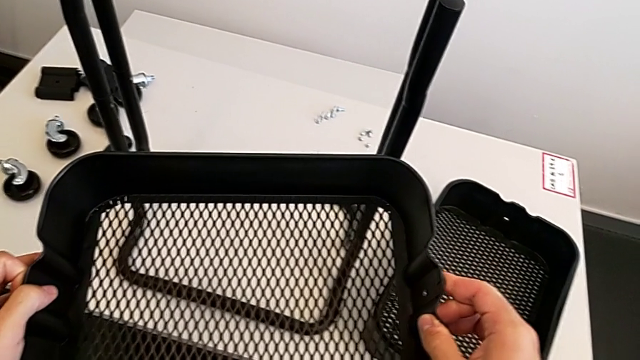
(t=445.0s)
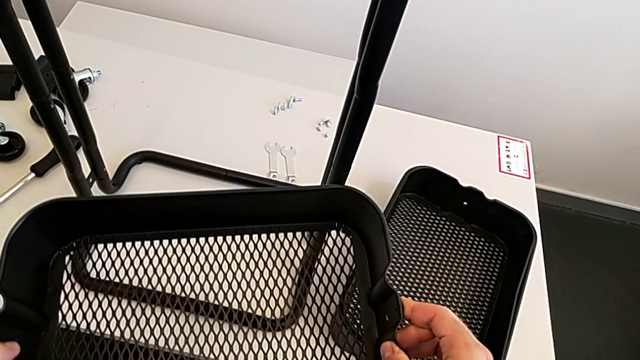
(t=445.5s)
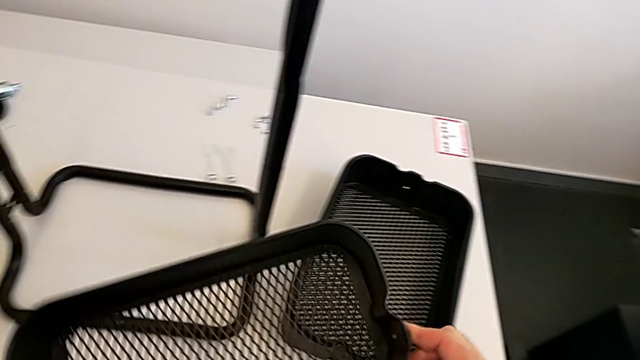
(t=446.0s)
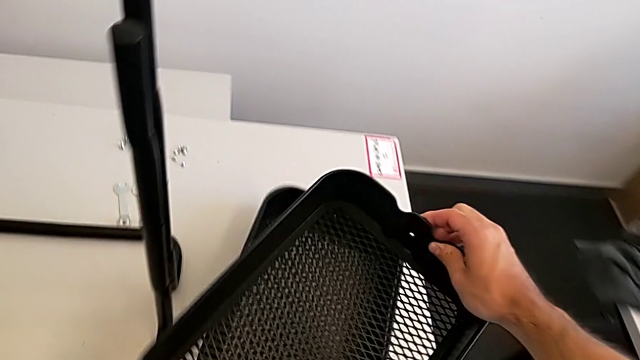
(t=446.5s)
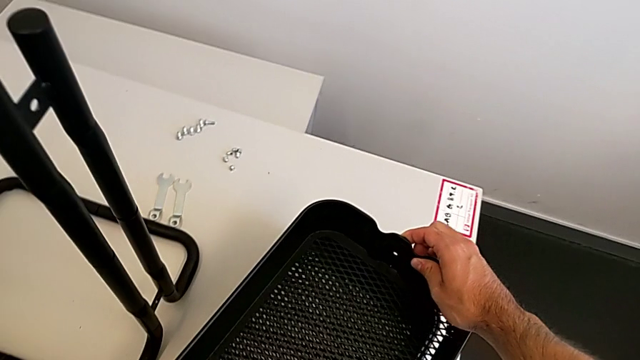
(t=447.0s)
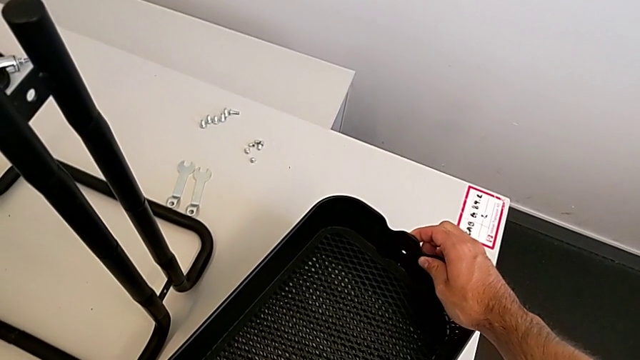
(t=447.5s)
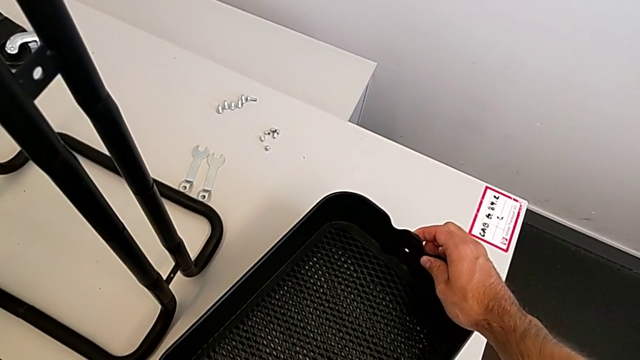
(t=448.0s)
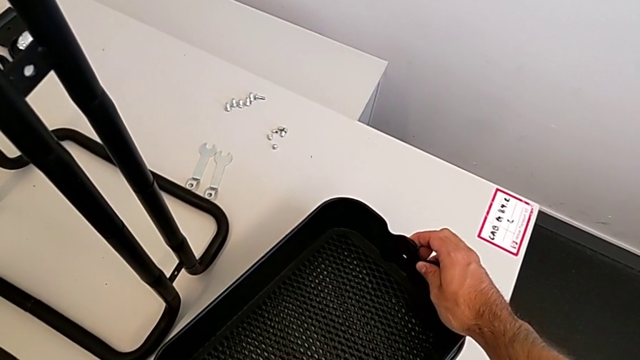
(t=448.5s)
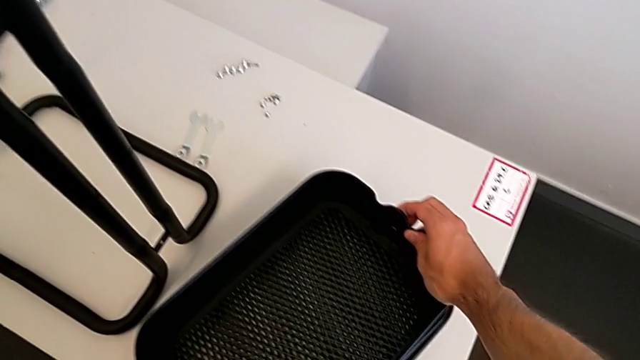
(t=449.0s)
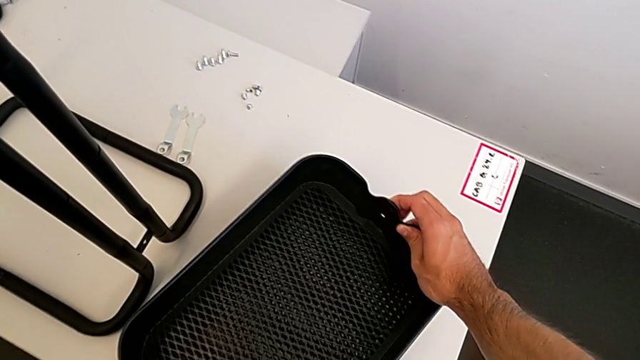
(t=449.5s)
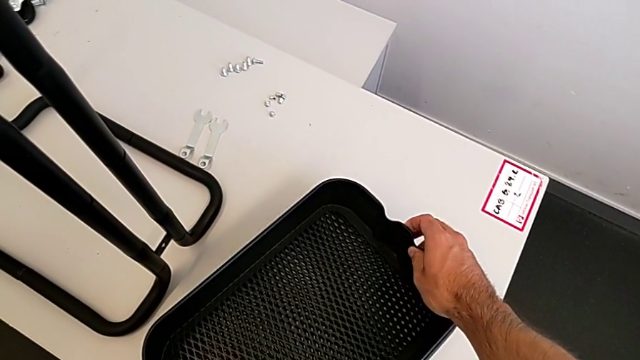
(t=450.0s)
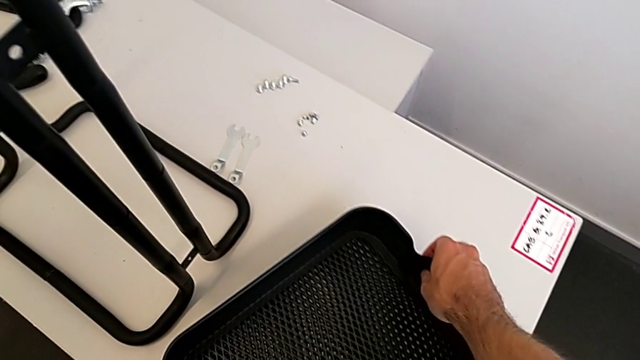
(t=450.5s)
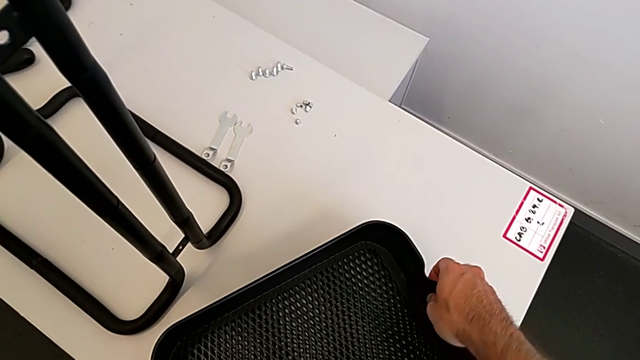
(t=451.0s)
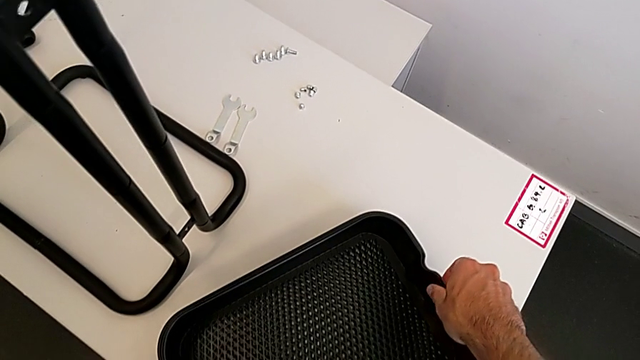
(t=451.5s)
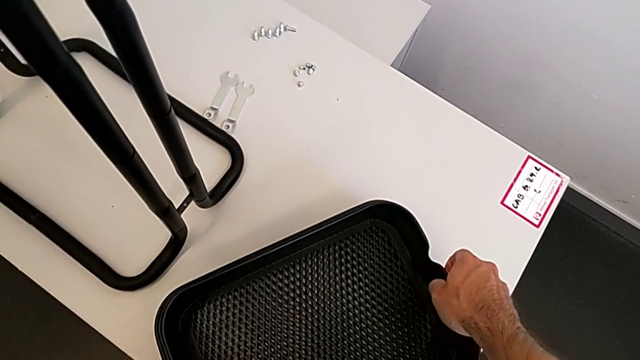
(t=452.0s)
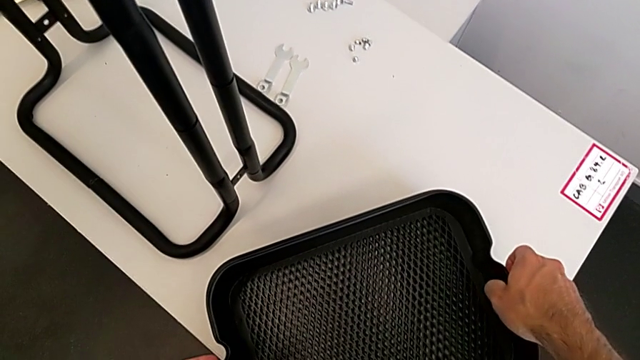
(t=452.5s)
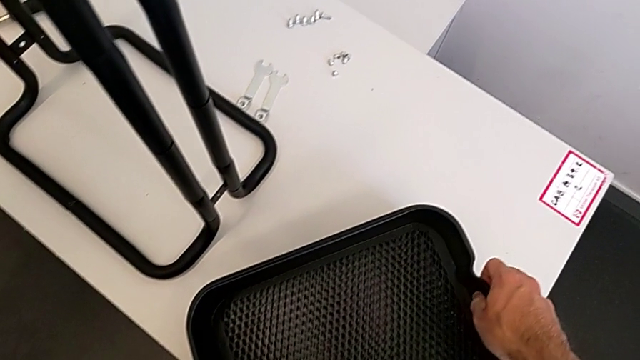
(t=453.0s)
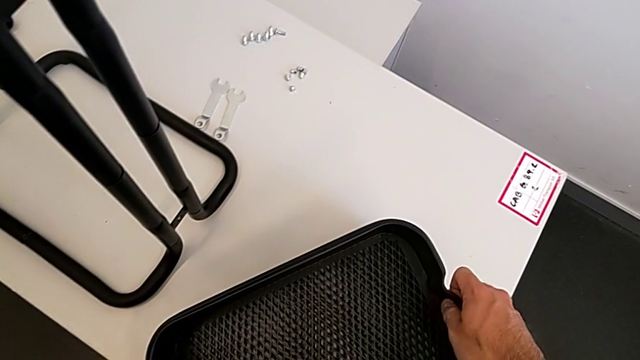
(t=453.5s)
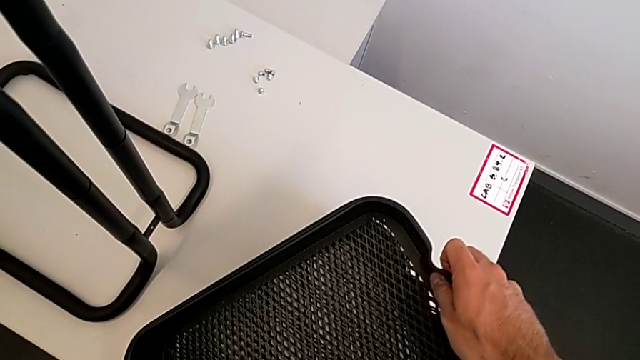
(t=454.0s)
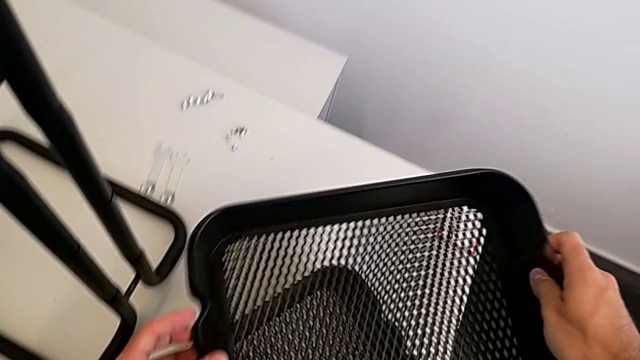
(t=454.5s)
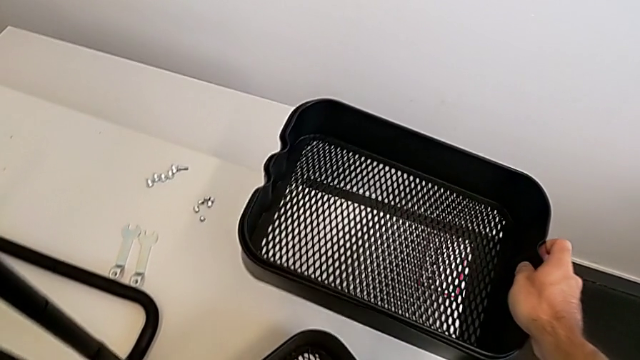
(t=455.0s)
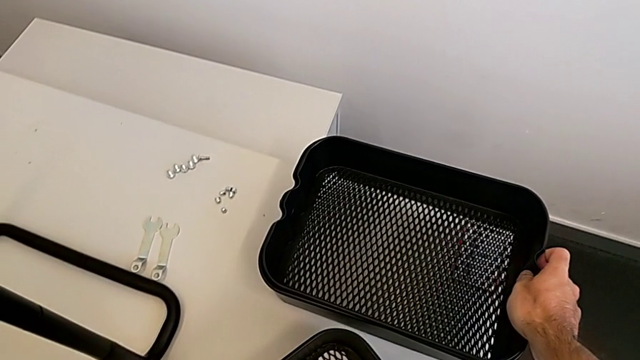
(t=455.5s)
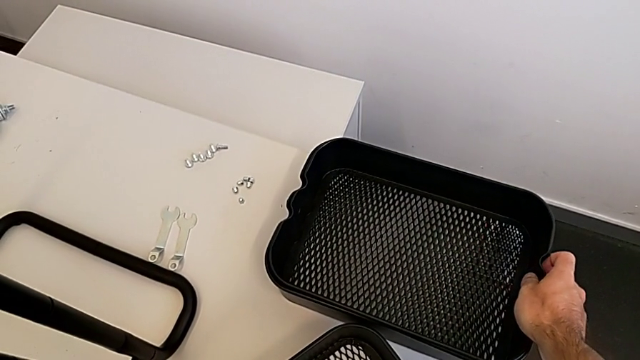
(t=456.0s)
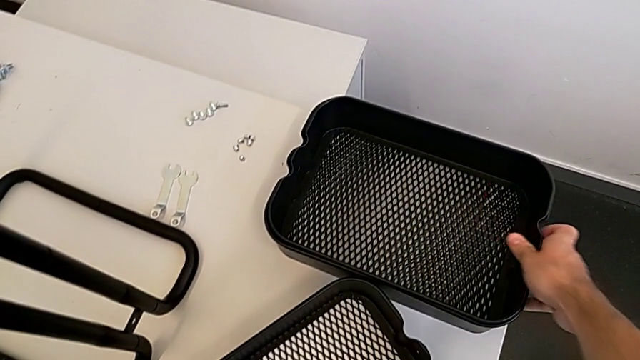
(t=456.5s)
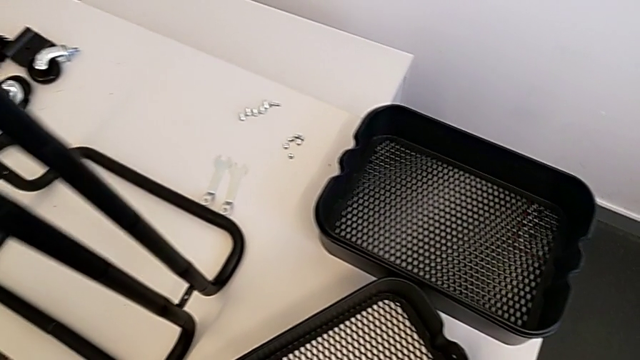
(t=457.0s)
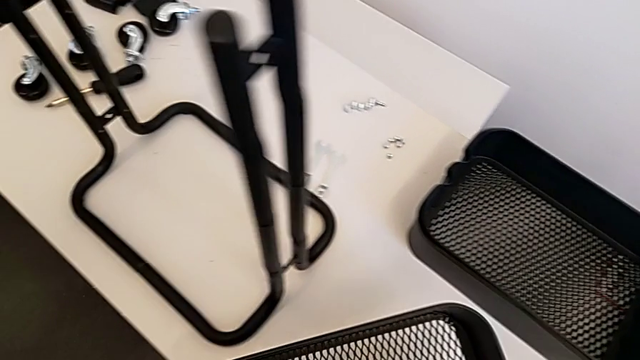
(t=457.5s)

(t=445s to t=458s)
The camera wearer is placing the bottom grid tray into the frame. They stack the top grid tray, grab the middle grid tray, withdraw the grid tray, place it and grab the bottom grid tray.

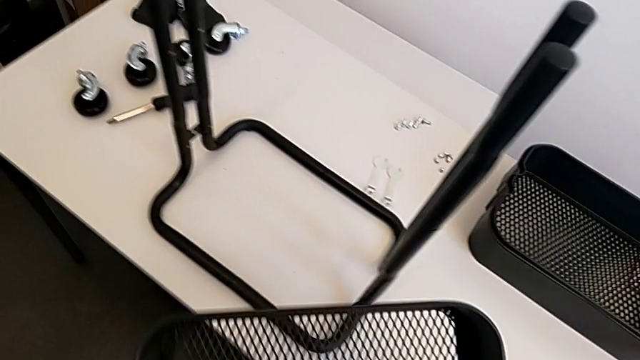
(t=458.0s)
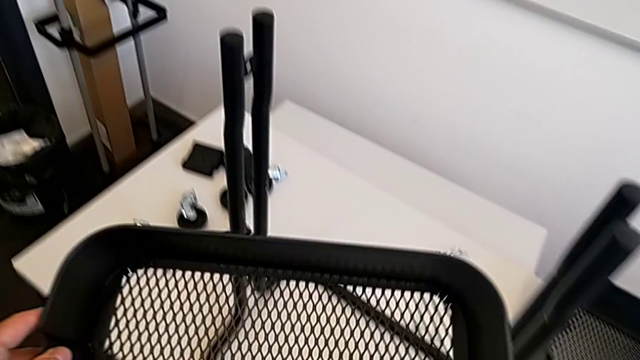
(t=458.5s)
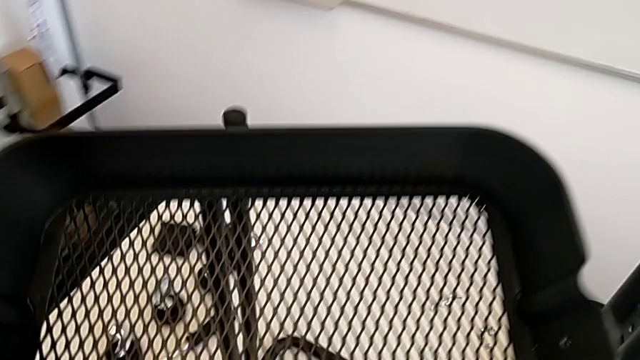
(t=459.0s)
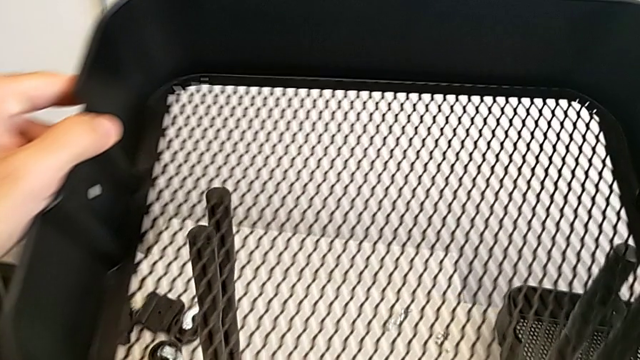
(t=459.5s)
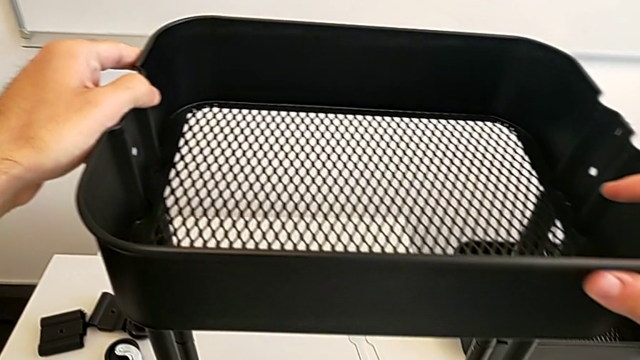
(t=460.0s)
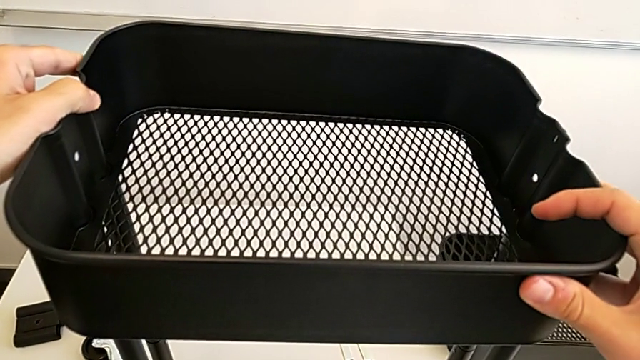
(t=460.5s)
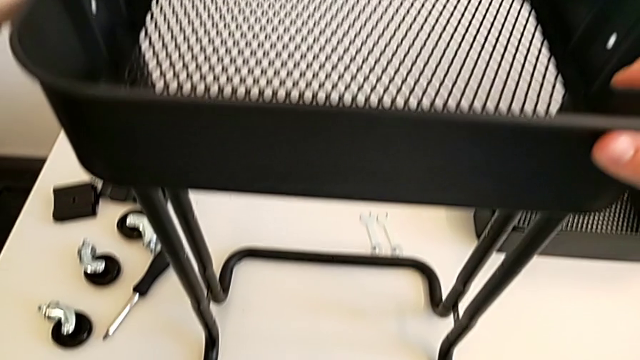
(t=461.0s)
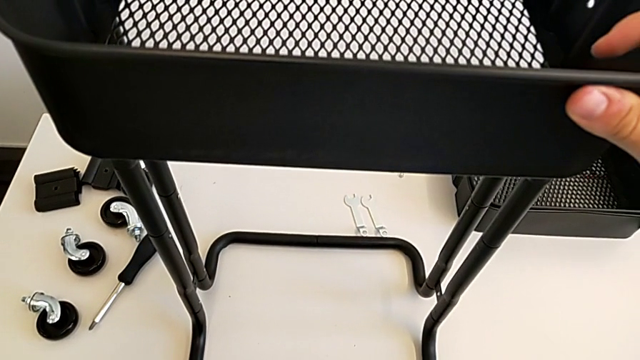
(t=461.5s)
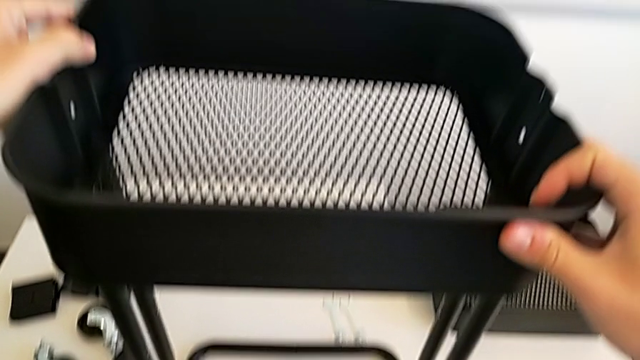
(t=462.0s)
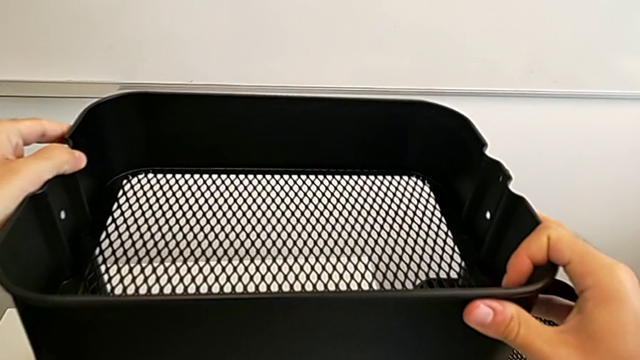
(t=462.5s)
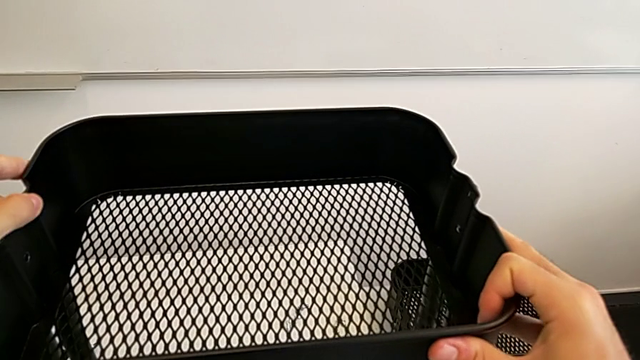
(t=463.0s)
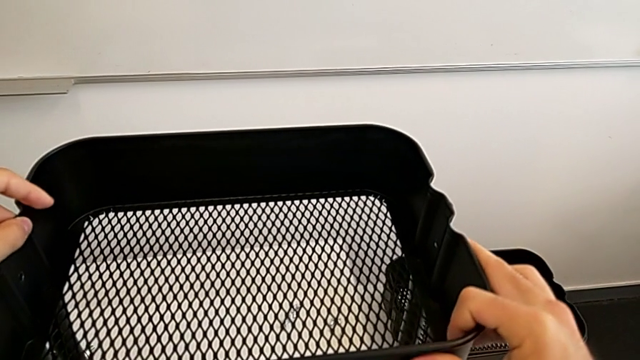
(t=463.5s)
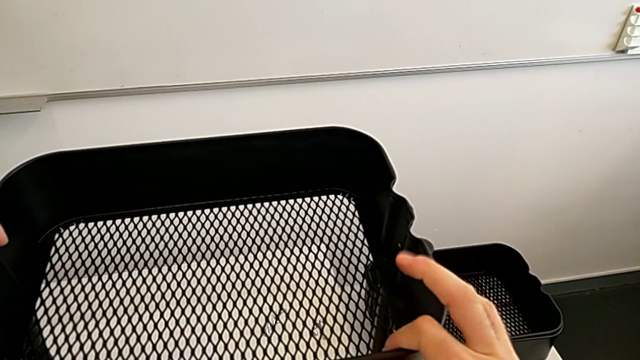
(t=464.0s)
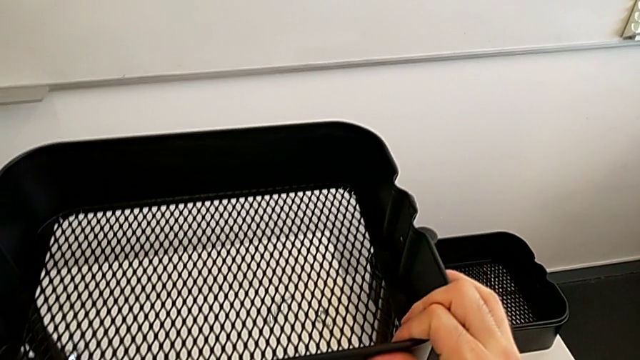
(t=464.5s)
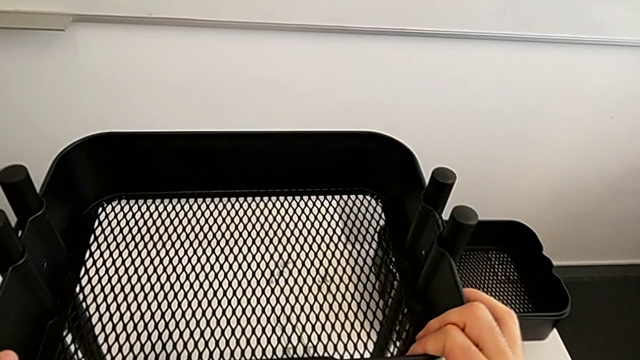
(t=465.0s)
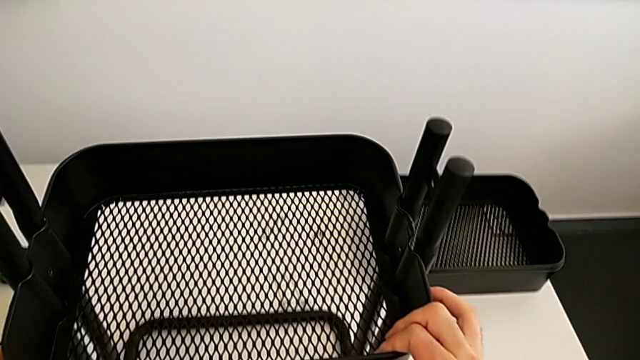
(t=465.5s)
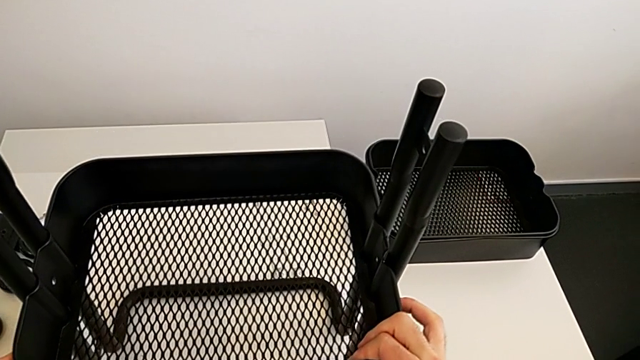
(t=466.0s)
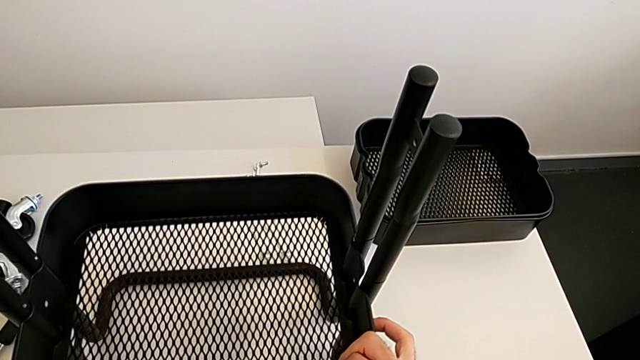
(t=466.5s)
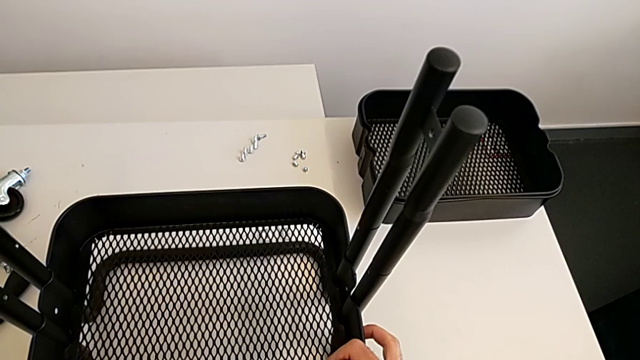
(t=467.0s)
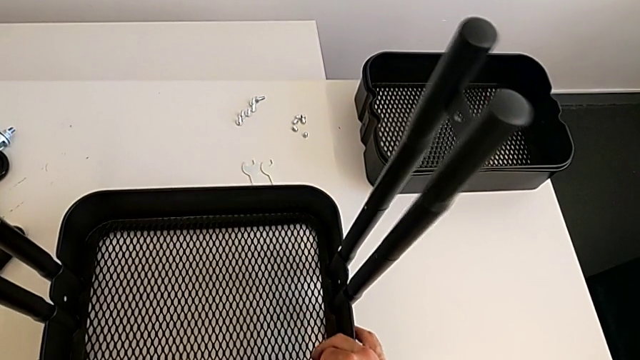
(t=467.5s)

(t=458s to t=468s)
The camera wearer is placing the bottom grid tray into the frame. They slide the bottom grid tray.
